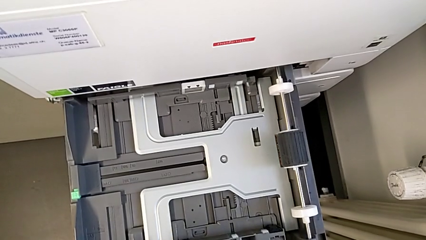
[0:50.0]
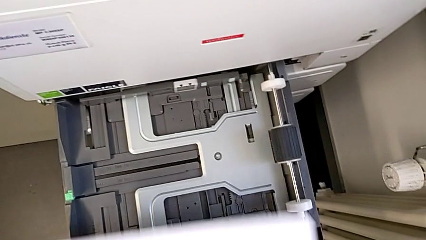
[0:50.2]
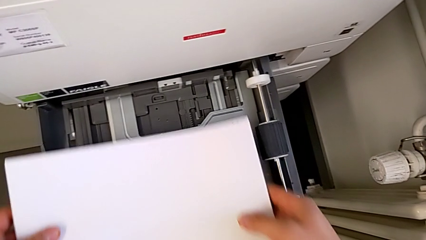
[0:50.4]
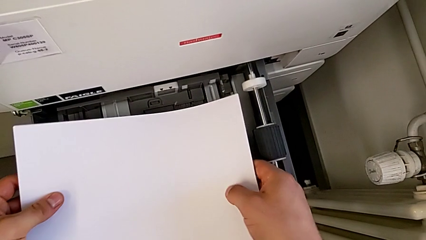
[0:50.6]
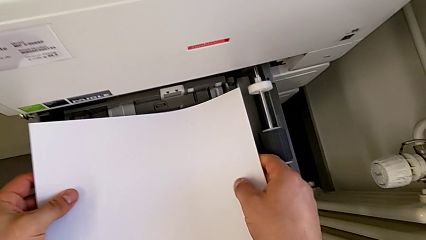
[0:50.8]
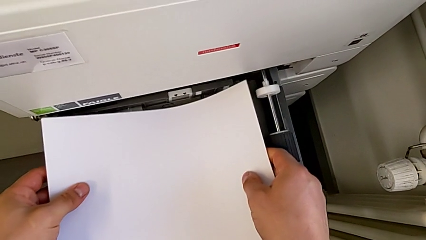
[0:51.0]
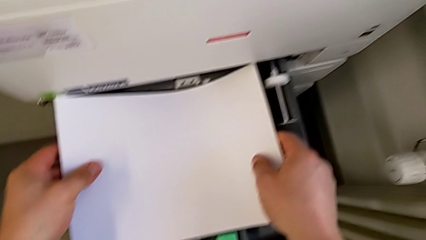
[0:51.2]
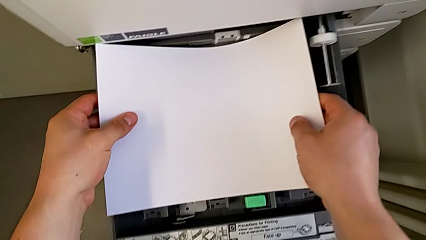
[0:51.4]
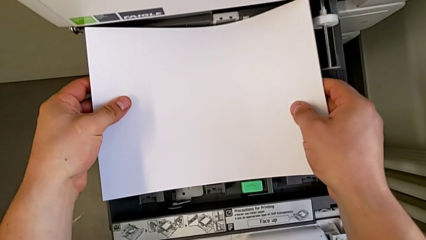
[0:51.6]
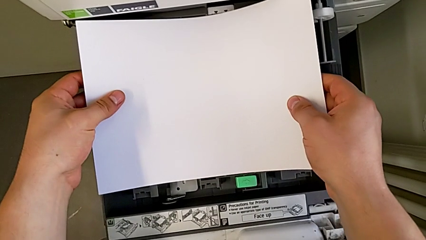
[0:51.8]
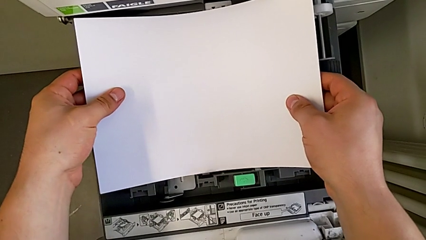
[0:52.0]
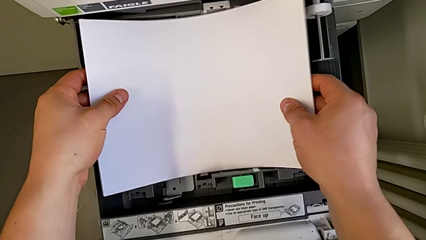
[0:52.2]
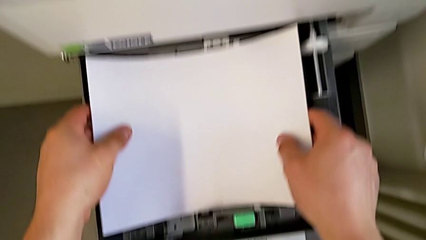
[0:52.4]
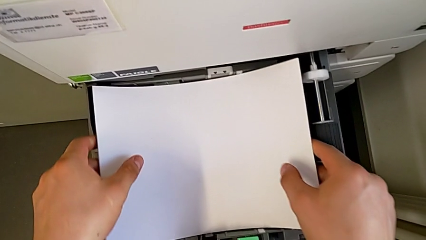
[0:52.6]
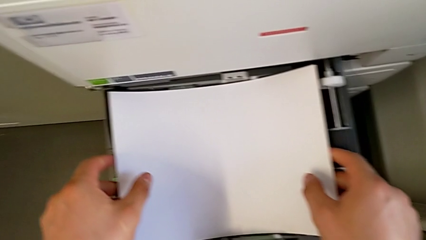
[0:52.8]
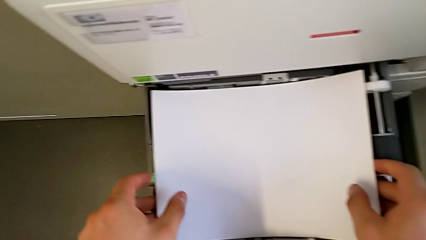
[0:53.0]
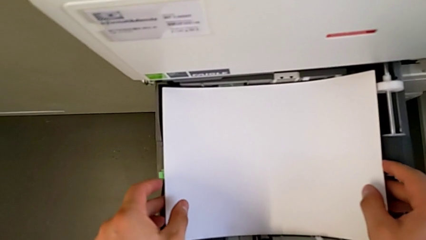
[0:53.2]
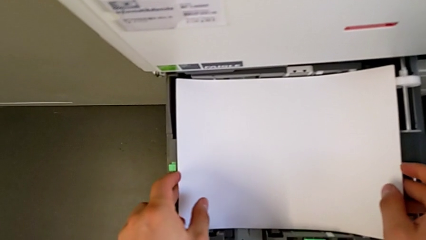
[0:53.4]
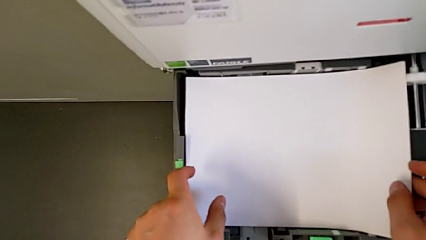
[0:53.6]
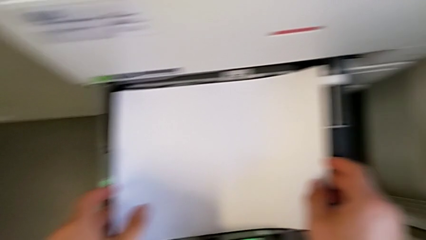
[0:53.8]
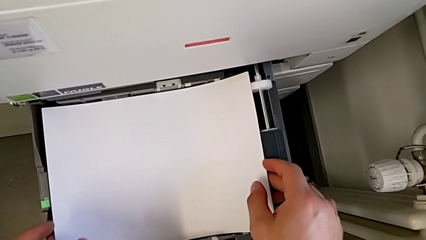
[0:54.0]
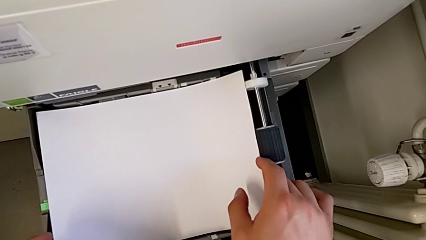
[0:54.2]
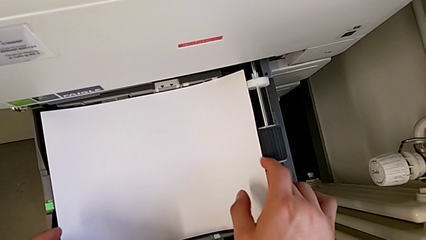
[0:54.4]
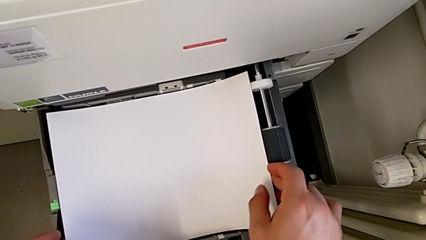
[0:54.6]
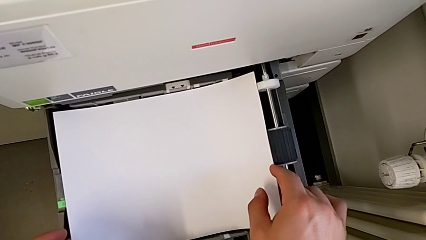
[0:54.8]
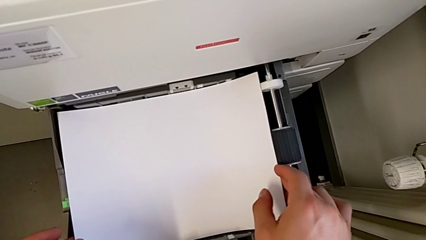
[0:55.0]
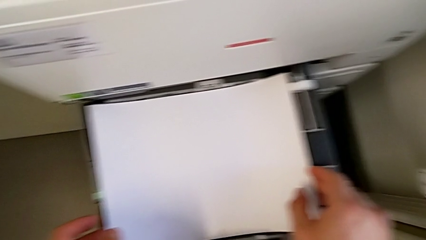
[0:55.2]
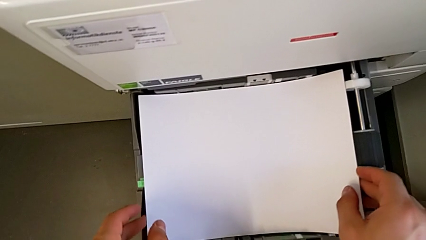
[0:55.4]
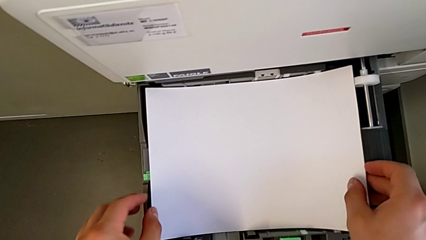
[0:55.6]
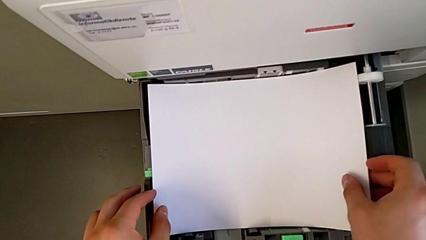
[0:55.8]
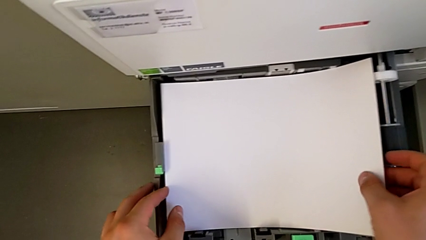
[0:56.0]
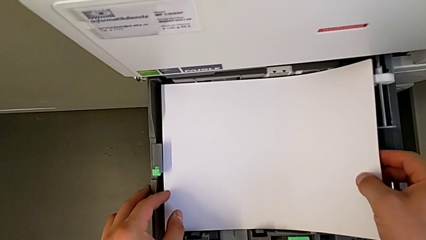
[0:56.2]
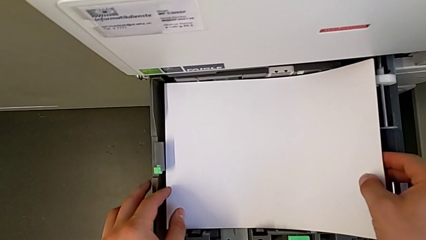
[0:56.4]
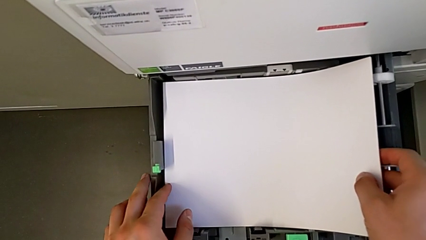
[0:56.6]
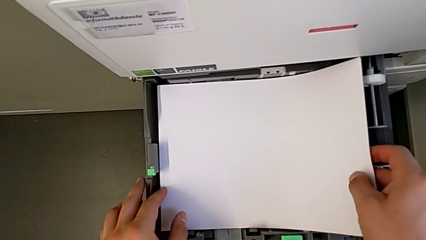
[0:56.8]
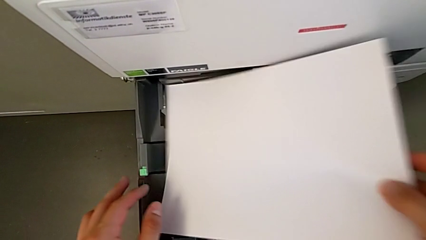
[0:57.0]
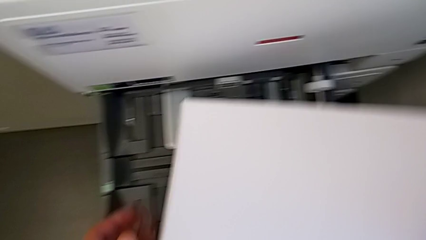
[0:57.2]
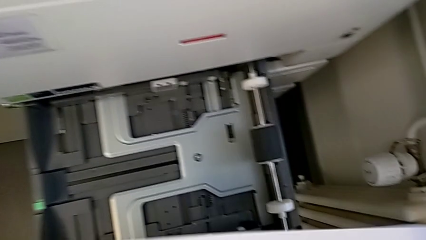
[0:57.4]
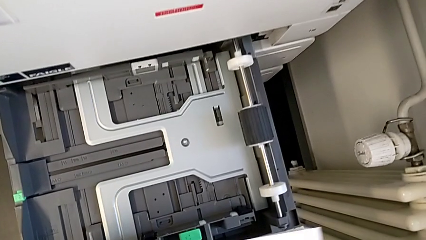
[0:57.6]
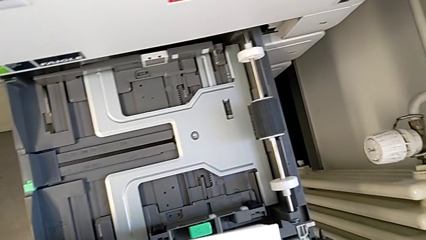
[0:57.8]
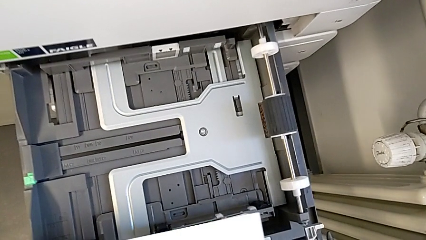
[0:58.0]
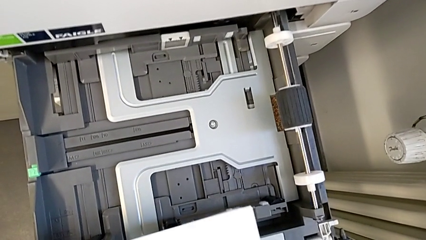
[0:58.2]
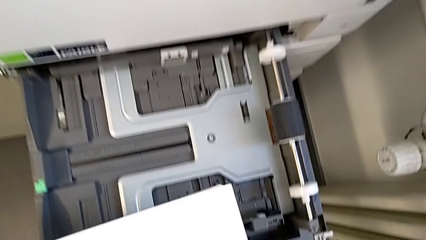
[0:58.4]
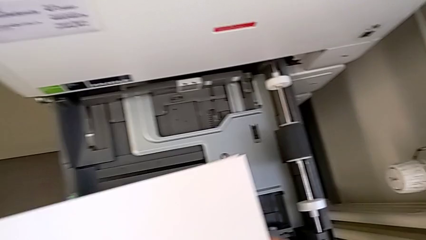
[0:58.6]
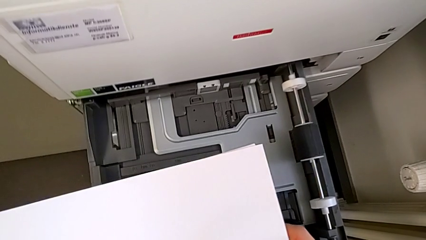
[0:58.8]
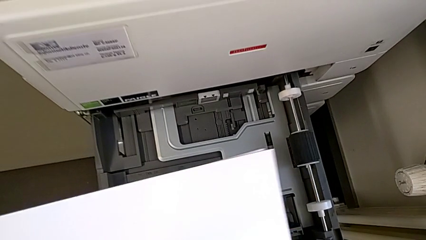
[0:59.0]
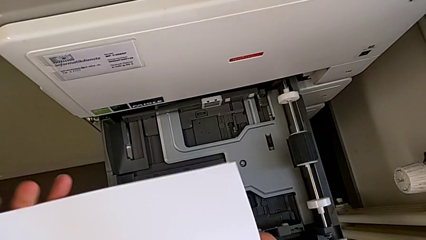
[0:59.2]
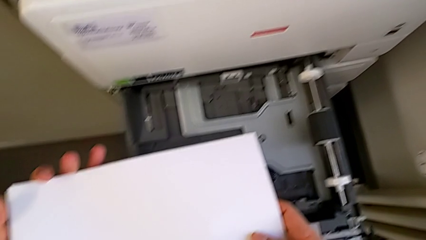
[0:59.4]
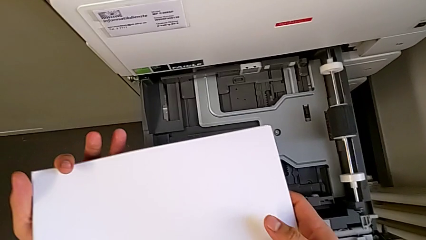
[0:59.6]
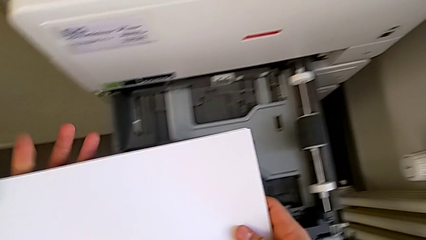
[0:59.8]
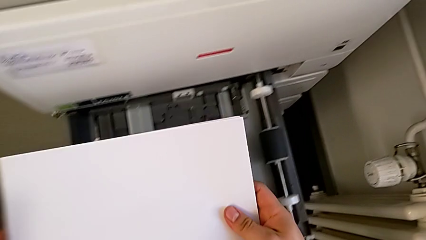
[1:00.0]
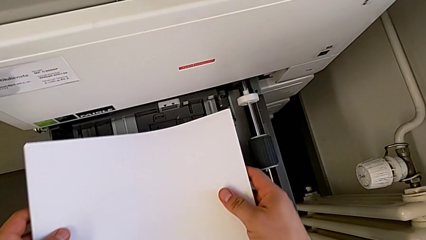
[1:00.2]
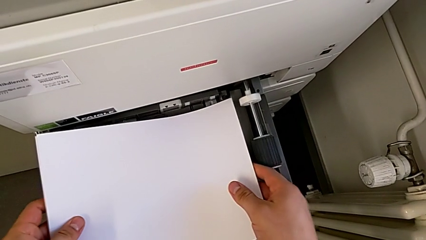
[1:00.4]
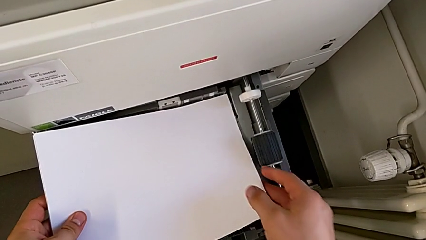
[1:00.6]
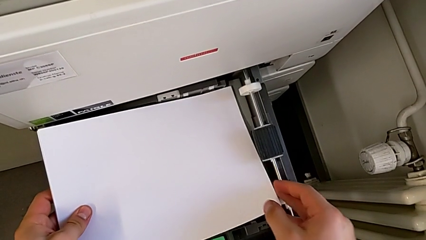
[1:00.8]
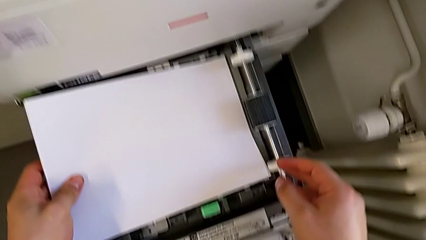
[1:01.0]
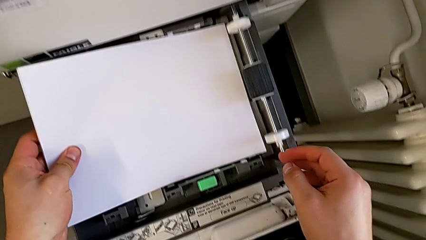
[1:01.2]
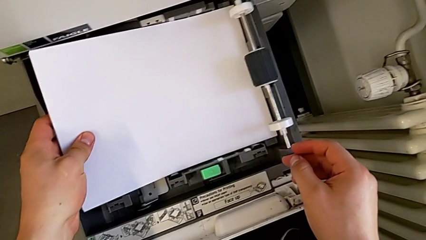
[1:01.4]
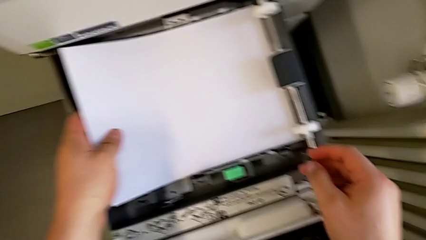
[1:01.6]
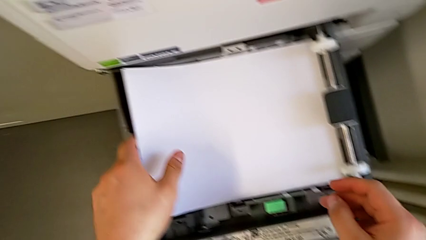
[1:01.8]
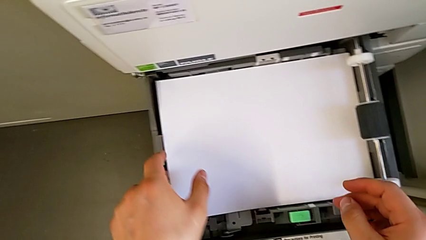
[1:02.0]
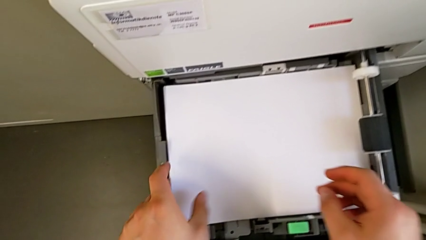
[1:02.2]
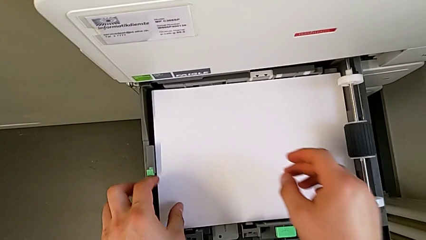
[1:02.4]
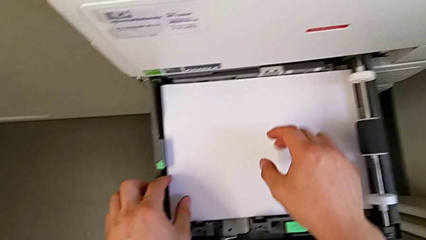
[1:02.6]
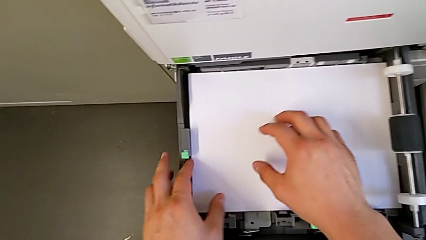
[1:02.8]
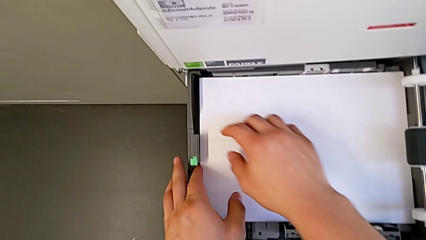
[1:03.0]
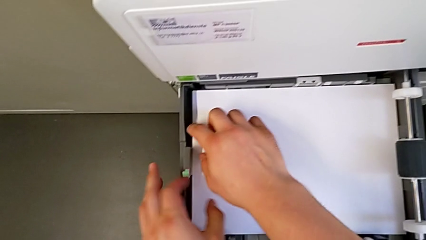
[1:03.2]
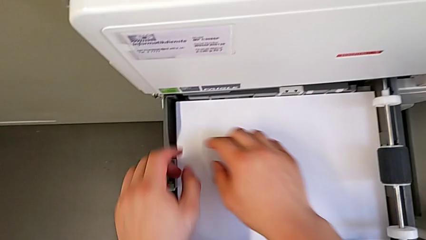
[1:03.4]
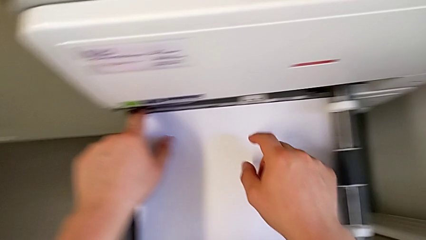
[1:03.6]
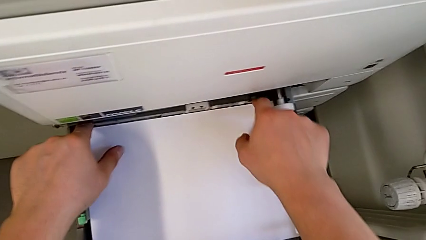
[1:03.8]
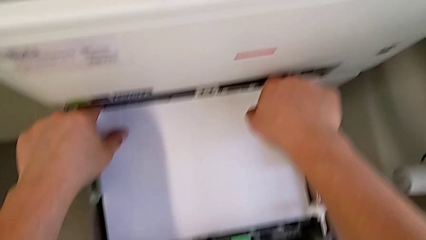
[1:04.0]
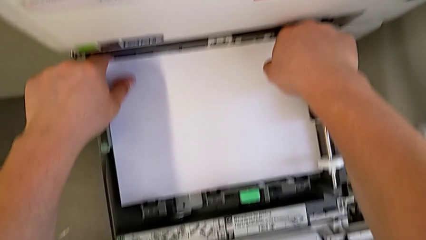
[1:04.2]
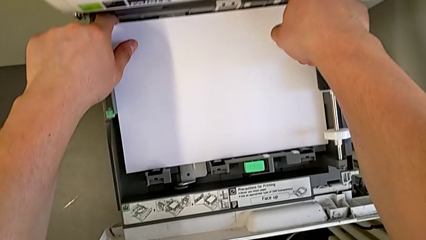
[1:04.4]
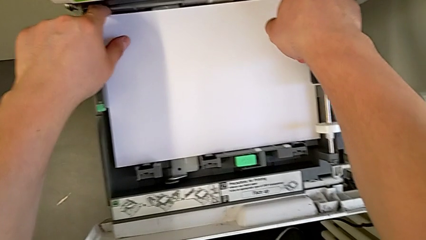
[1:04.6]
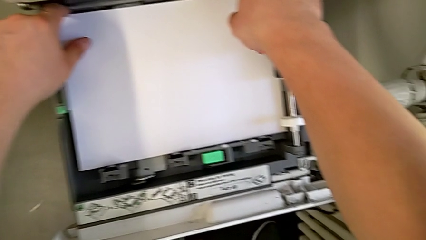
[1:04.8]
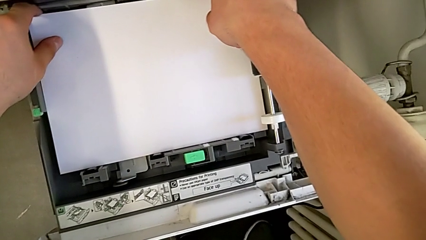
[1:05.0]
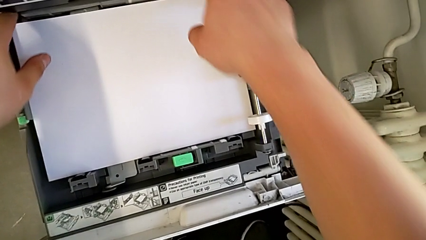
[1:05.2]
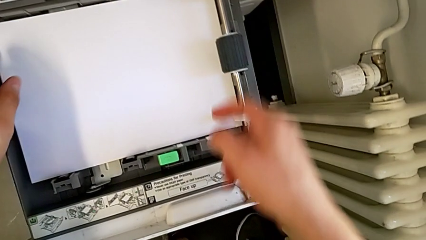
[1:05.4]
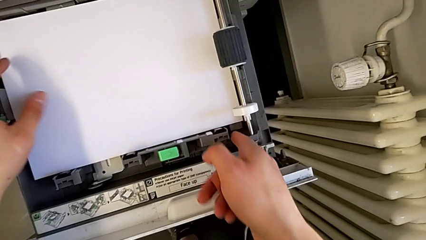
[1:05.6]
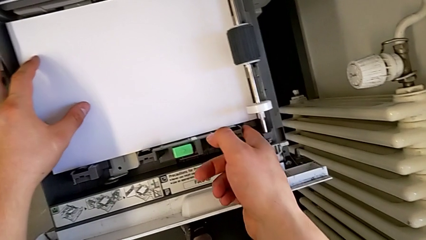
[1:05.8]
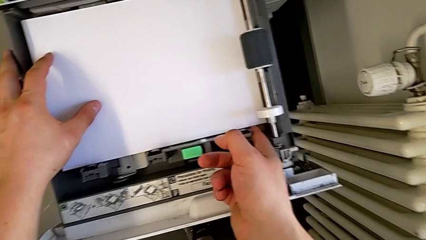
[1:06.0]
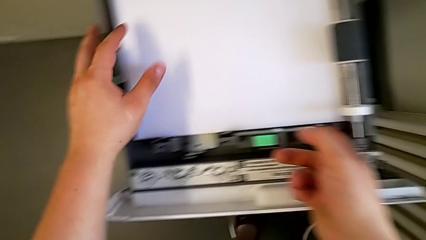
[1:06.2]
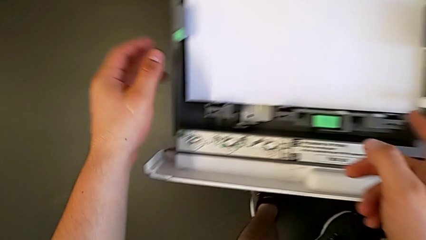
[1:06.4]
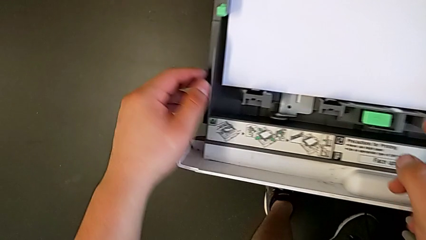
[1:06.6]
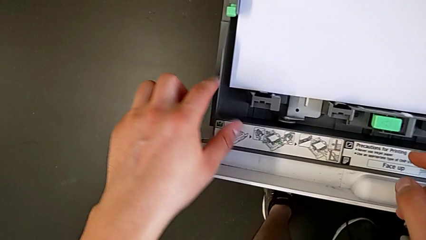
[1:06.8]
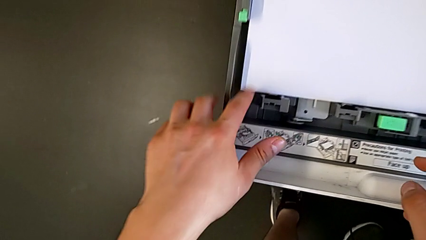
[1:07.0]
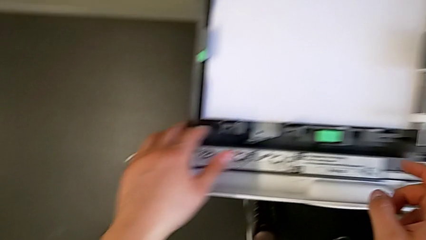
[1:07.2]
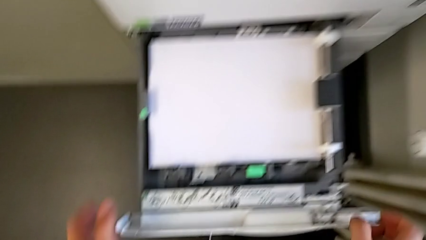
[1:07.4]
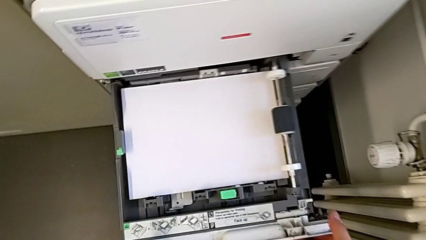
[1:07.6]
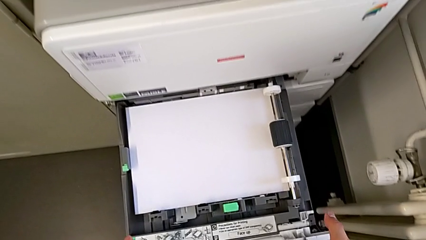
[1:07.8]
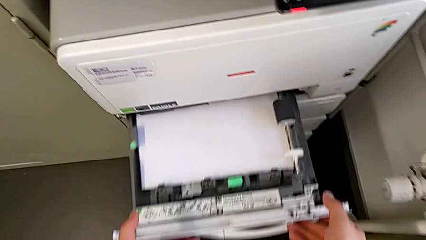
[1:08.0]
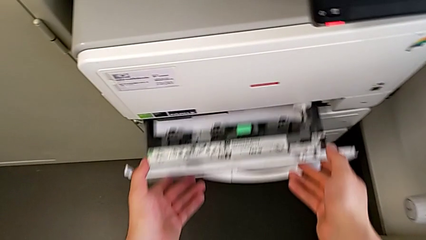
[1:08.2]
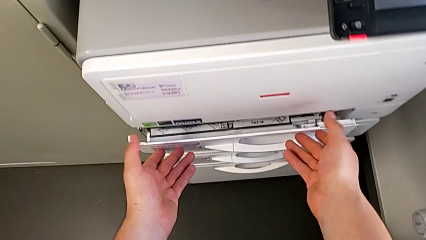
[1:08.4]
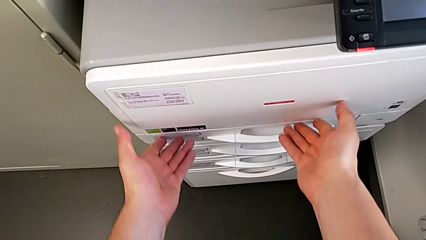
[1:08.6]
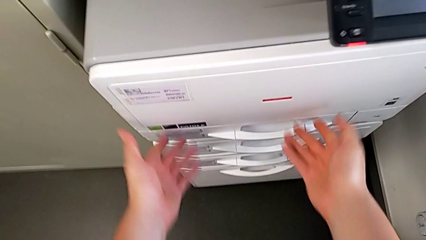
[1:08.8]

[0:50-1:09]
The camera wearer is loading the paper stack into the first tray. They load the white paper stack, withdraw it, hold it, insert it and close the first paper tray.
